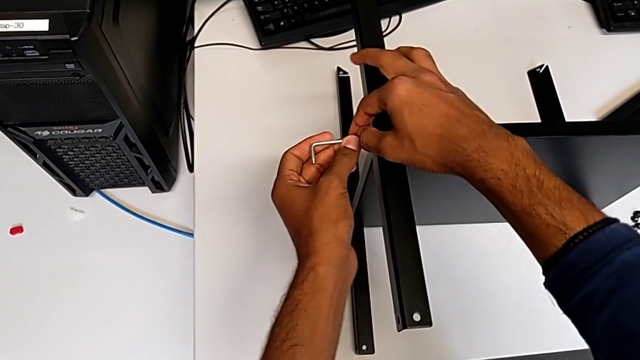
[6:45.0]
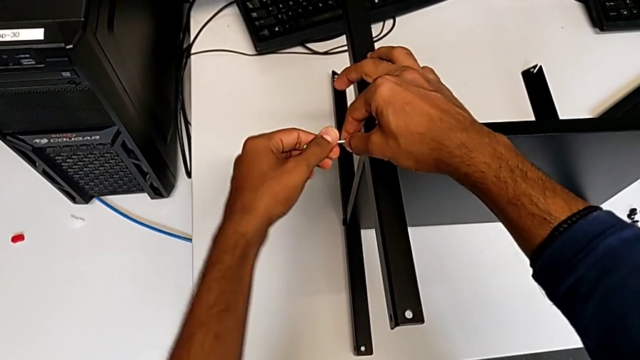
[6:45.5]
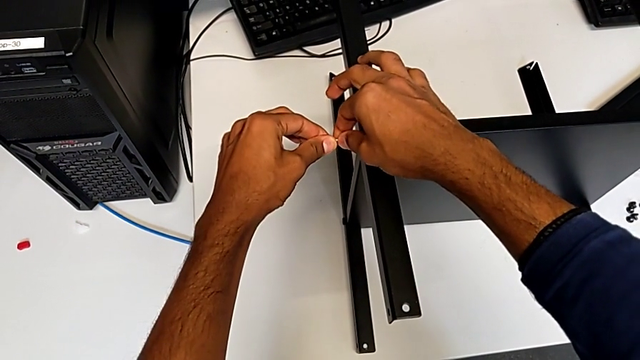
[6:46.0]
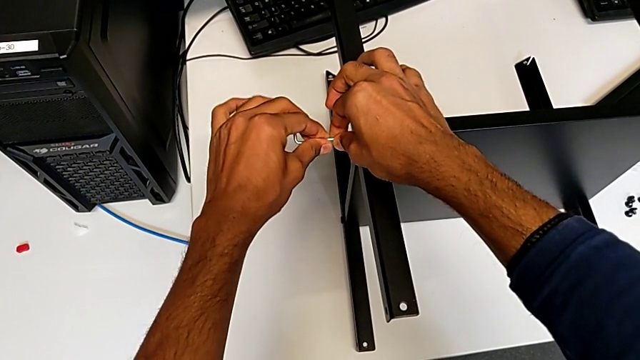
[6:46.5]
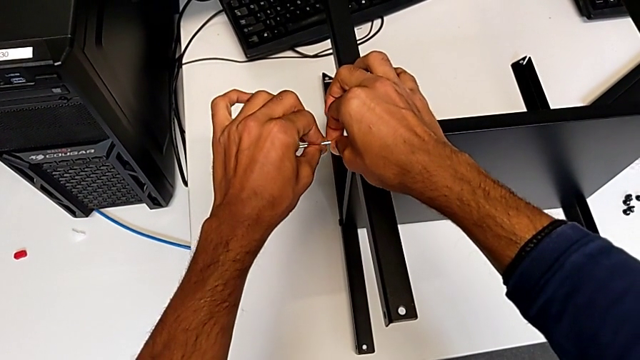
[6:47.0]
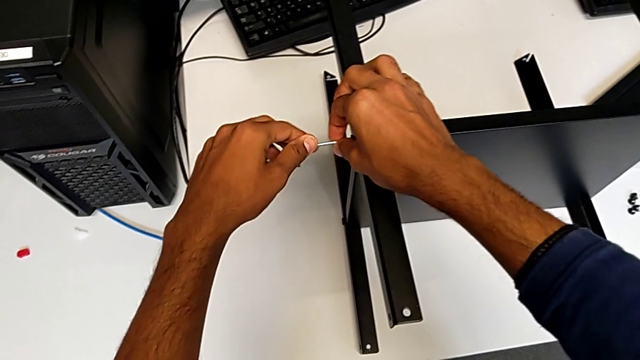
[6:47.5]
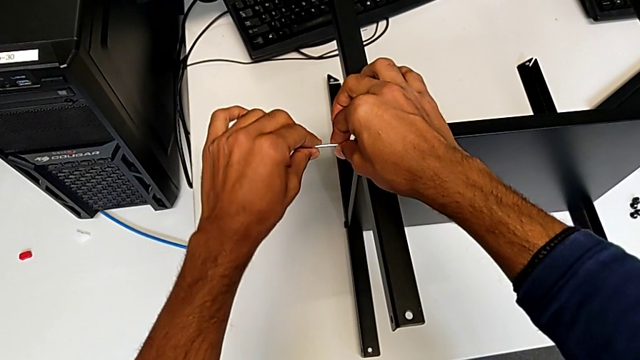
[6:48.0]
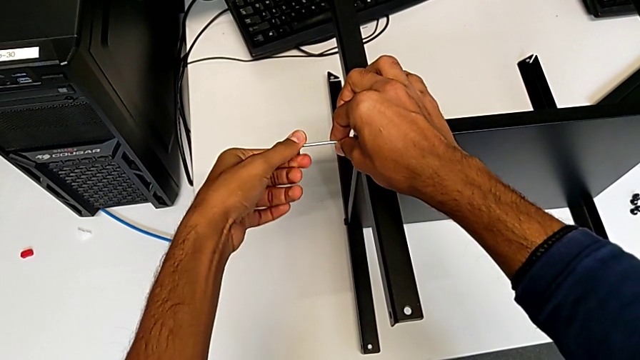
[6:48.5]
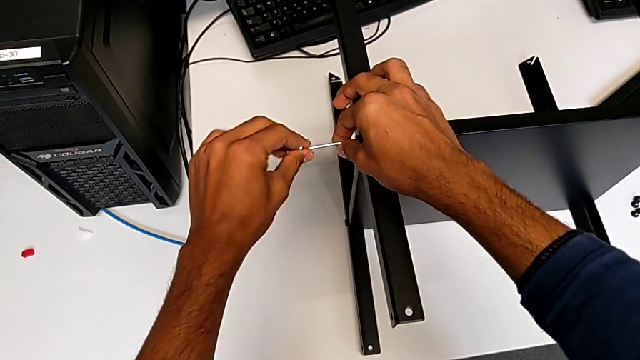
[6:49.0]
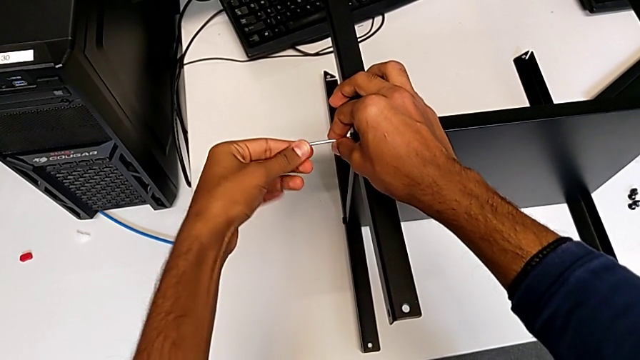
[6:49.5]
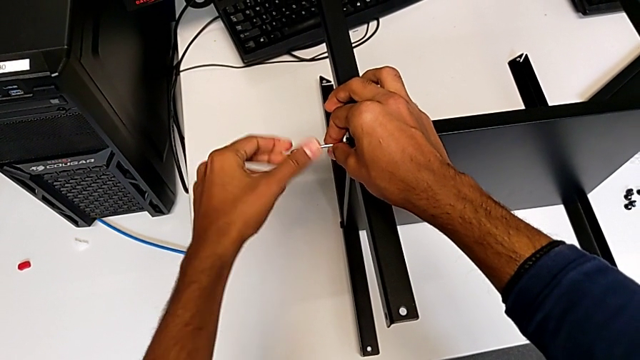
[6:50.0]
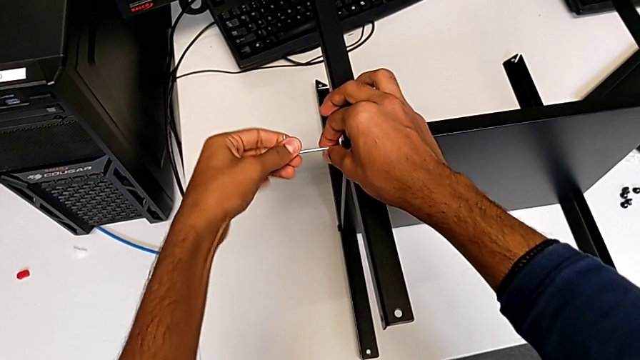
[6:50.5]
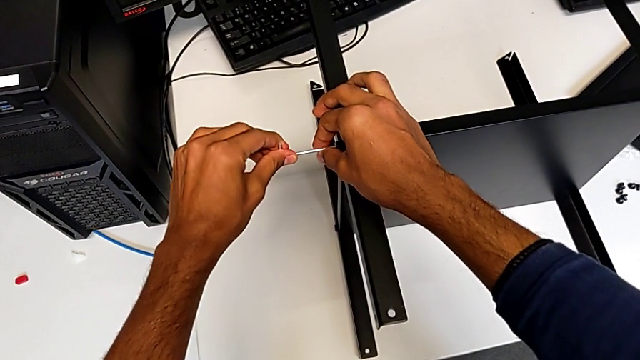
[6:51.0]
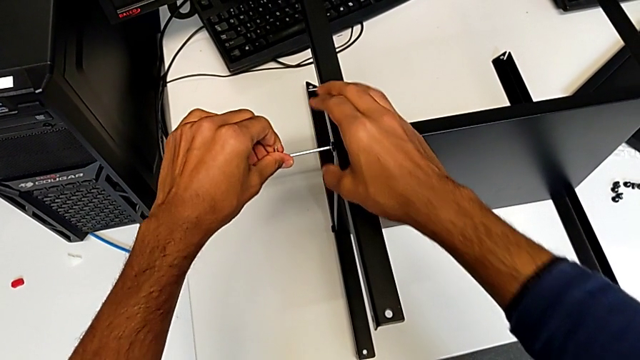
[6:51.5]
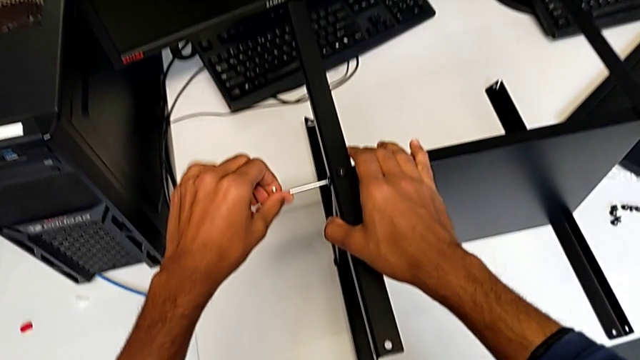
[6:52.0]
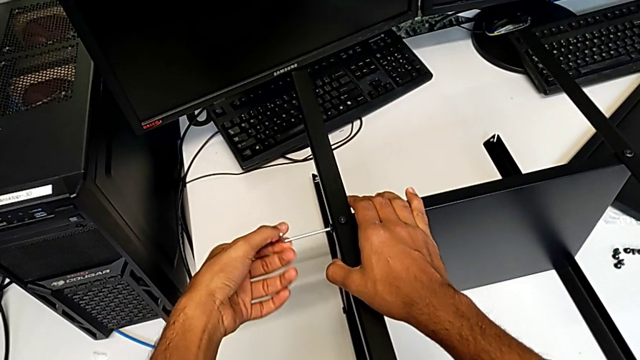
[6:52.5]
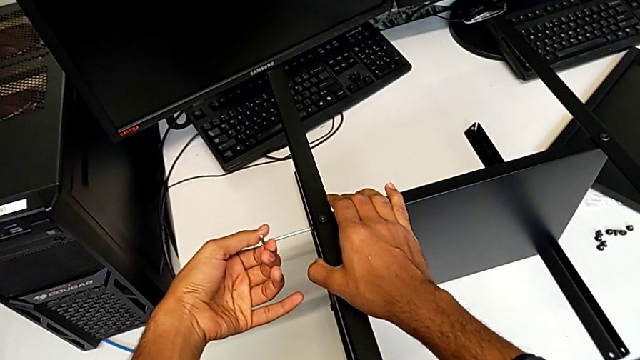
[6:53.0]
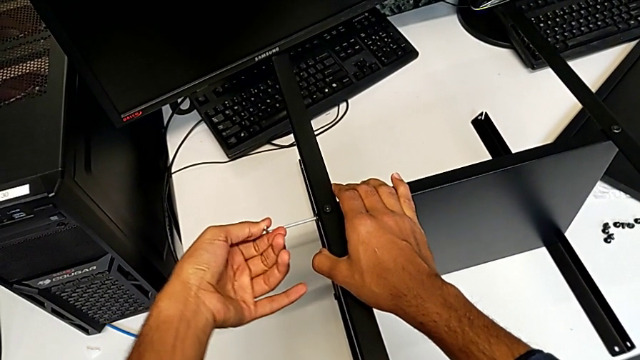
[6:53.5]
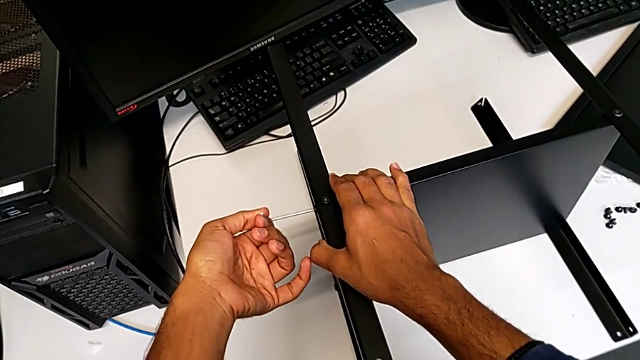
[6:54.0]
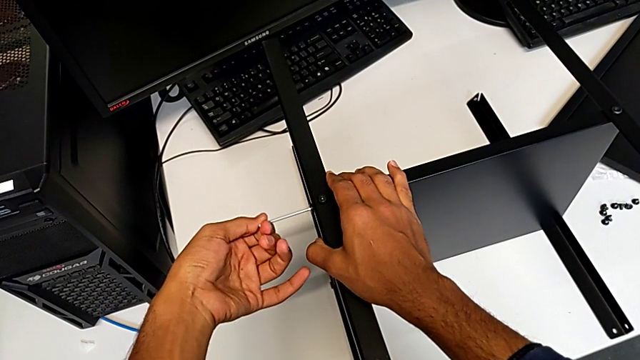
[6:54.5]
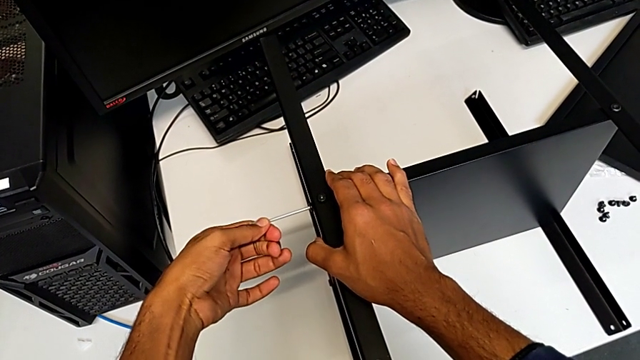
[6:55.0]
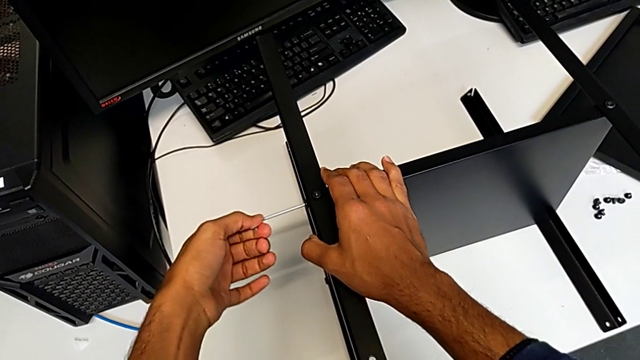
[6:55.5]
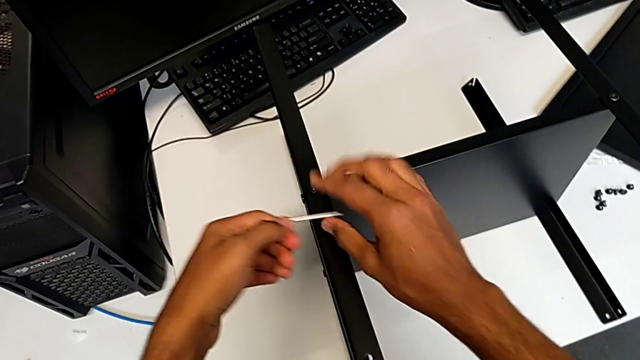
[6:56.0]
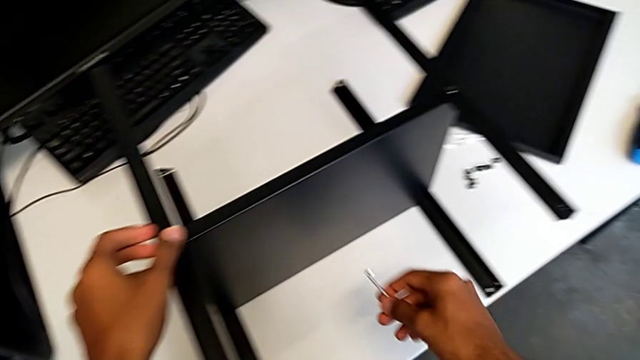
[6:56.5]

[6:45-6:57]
The camera wearer is screwing the fourth leg onto the shelf. They keep screwing the eighth hex socket head.

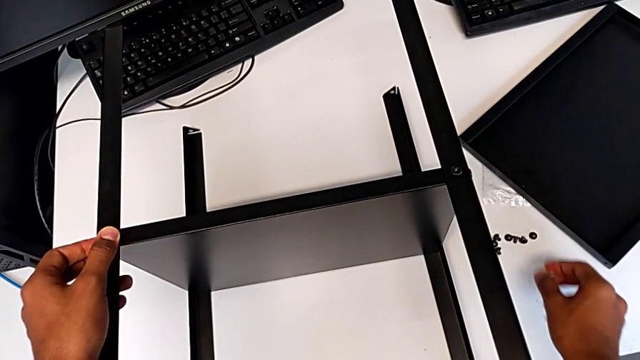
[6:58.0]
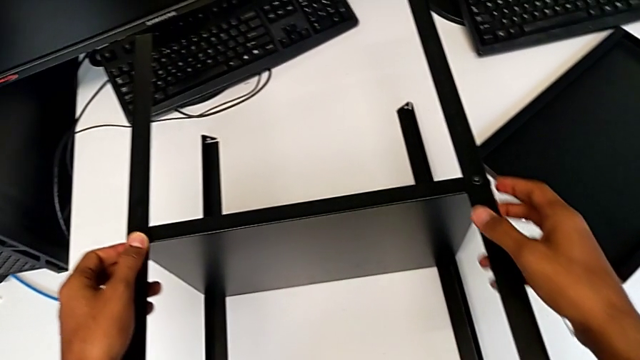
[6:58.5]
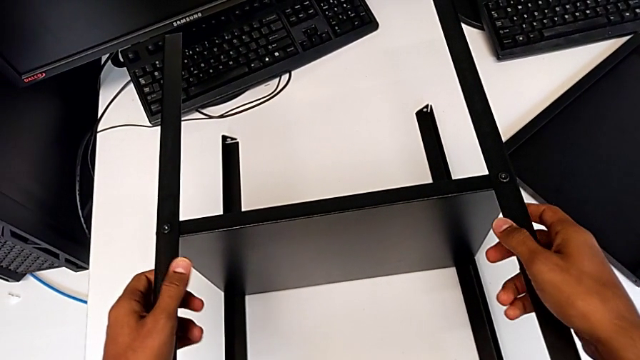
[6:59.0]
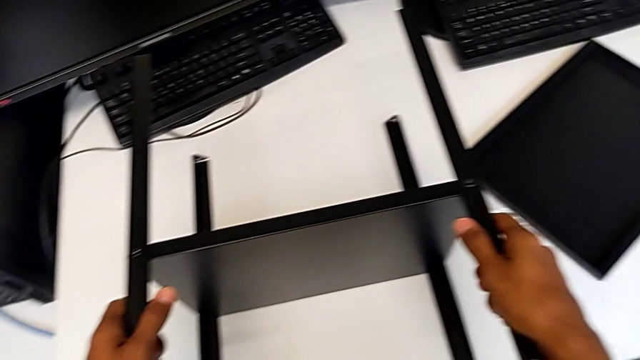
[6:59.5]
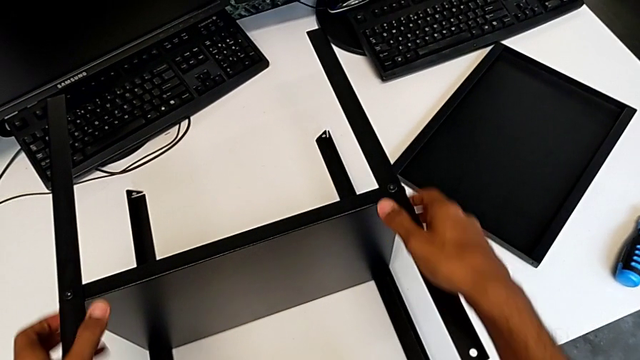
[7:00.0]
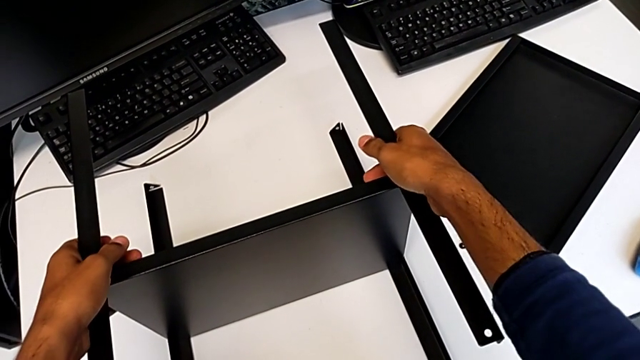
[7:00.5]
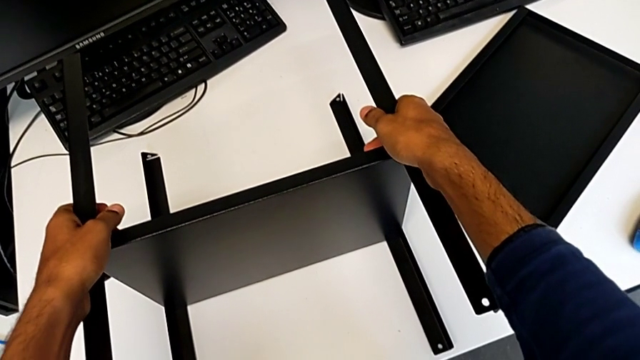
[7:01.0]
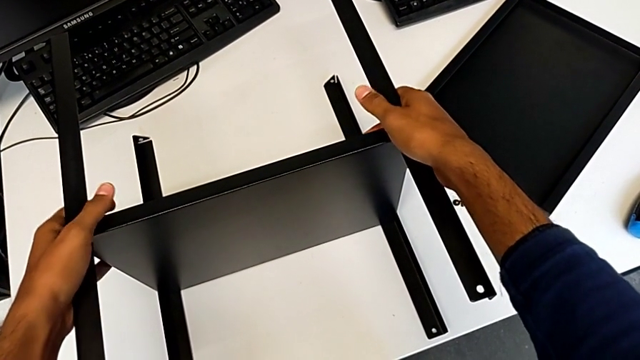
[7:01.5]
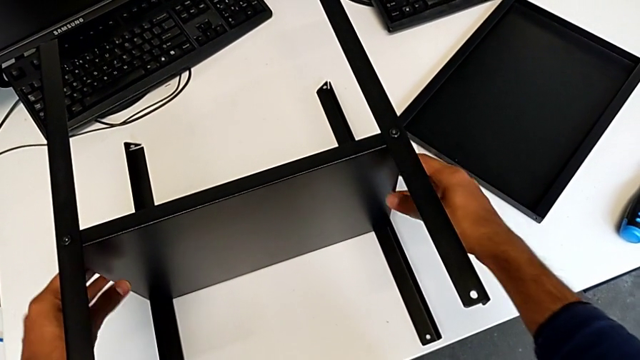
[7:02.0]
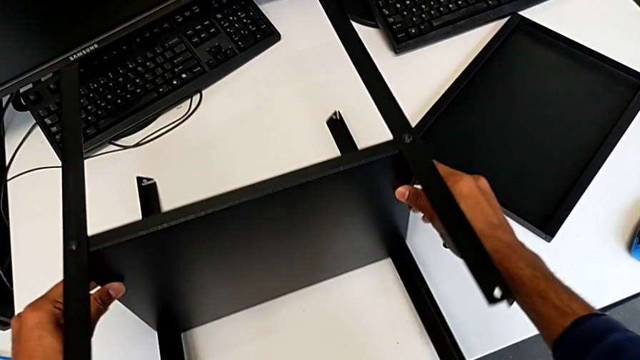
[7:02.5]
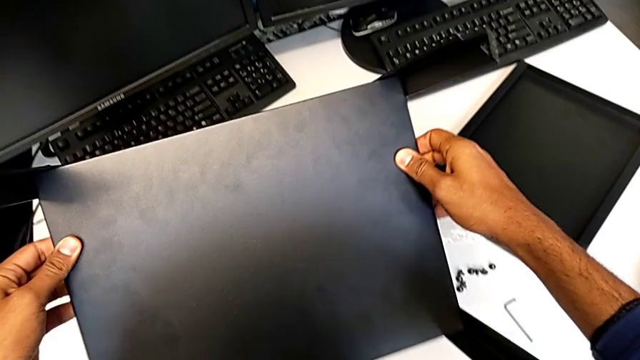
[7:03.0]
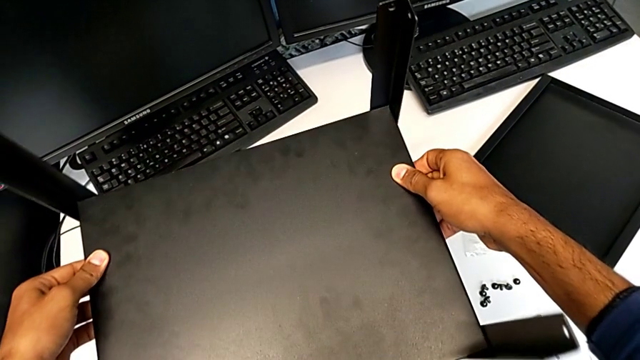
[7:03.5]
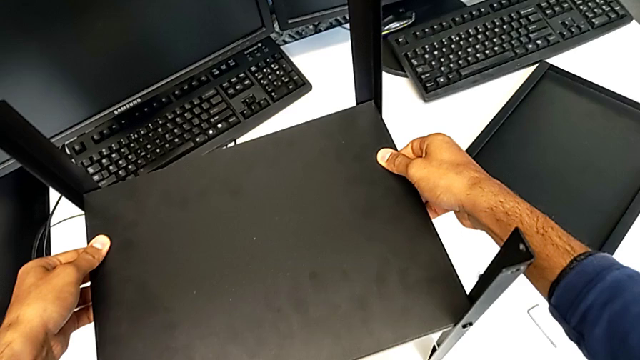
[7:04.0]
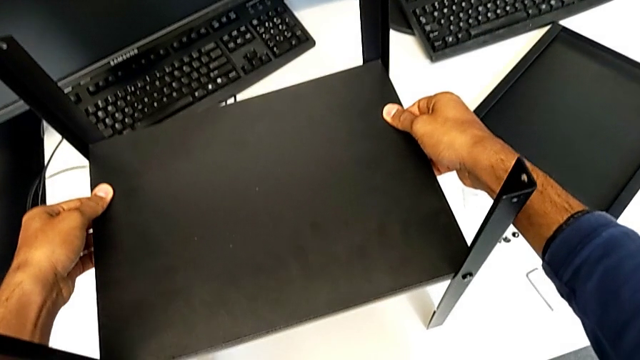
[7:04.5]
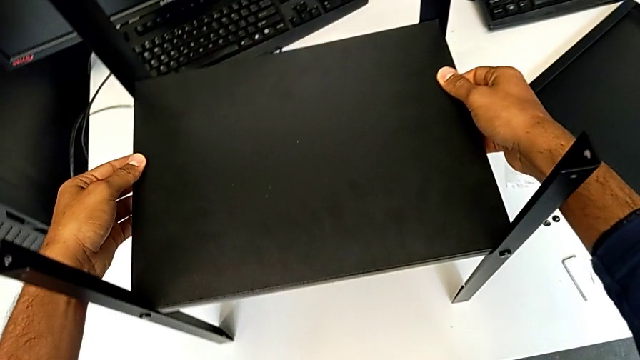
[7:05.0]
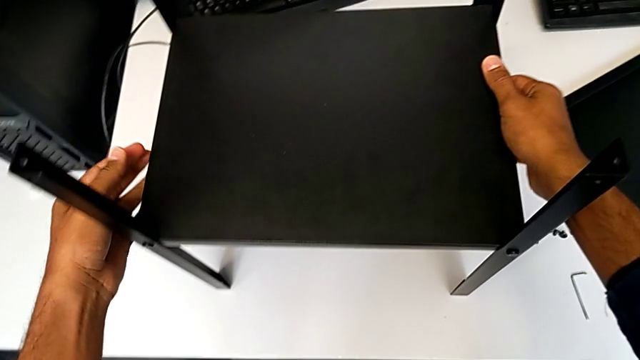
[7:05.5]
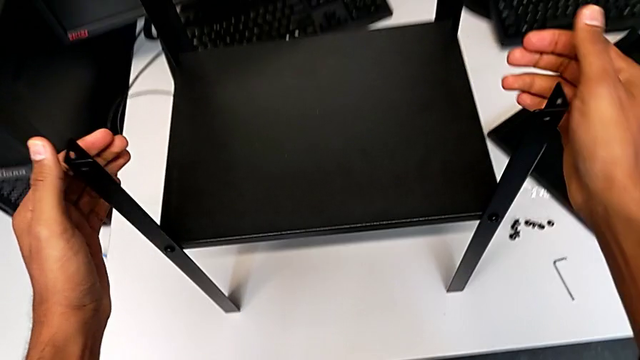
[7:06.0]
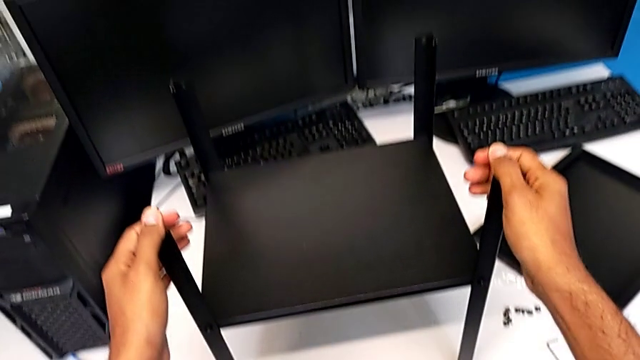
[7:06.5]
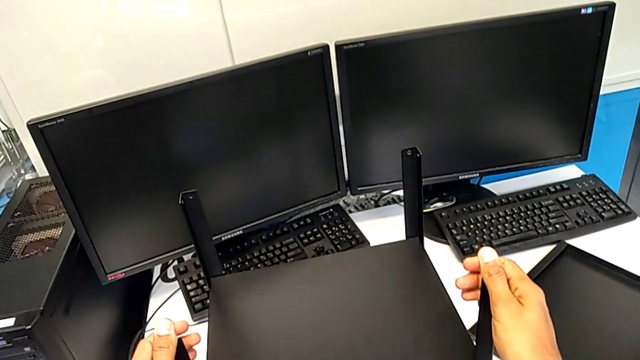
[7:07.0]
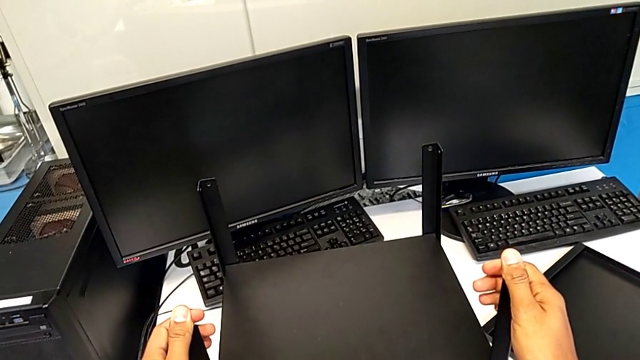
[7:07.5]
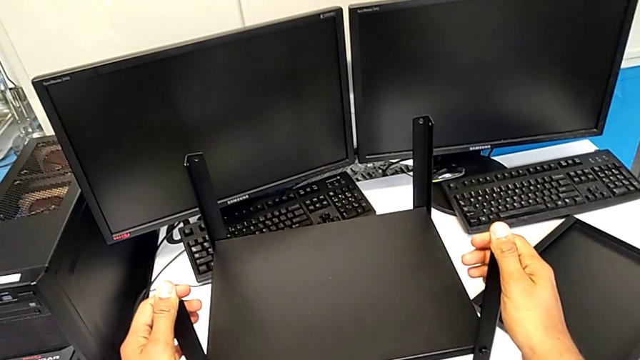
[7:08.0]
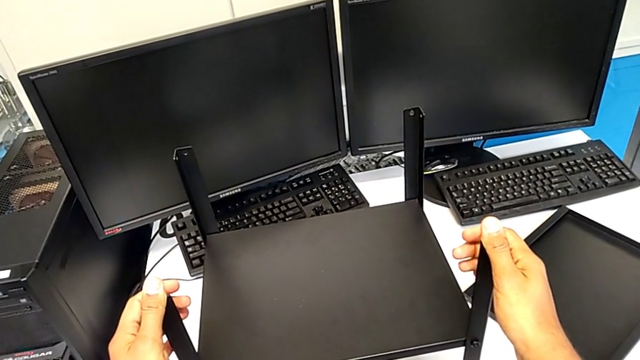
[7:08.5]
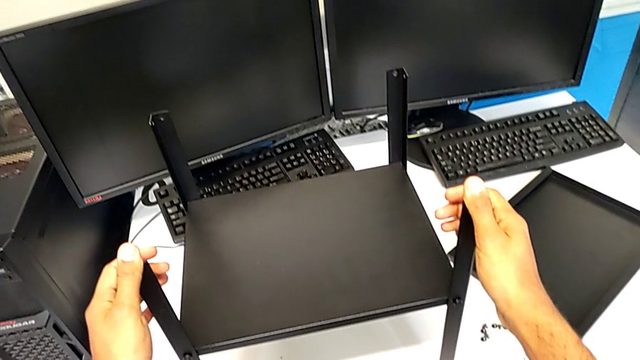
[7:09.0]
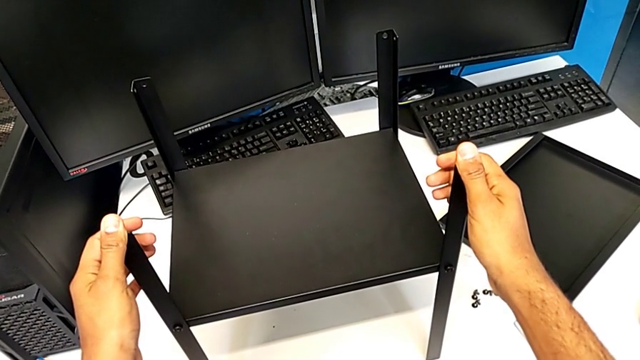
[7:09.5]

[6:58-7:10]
The camera wearer is placing the top table between the legs. They begin to wrongly flip the tray.
